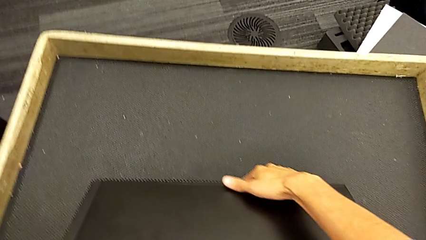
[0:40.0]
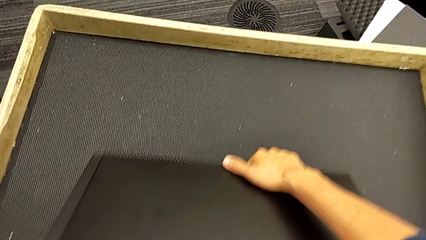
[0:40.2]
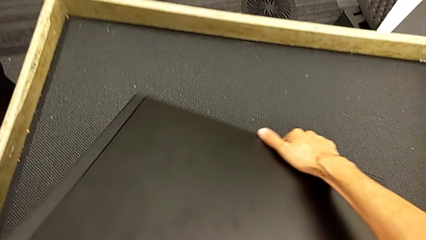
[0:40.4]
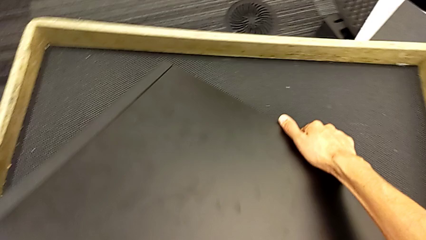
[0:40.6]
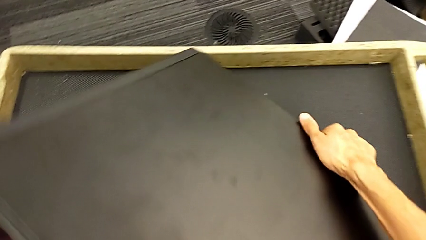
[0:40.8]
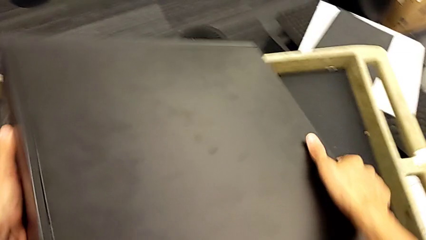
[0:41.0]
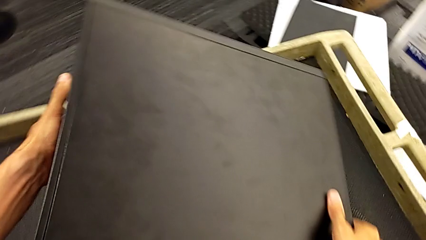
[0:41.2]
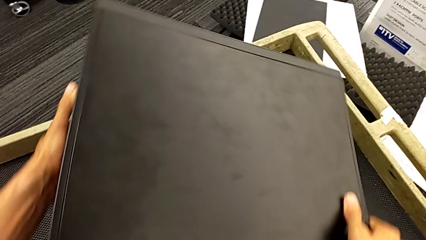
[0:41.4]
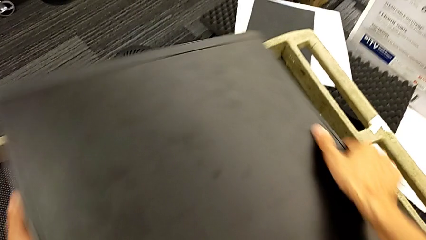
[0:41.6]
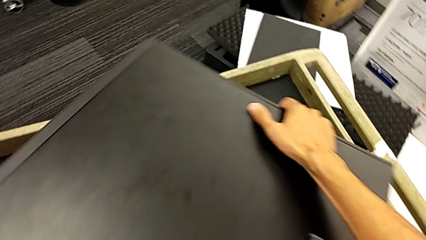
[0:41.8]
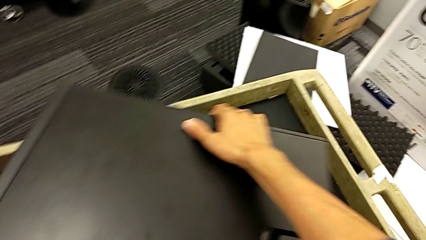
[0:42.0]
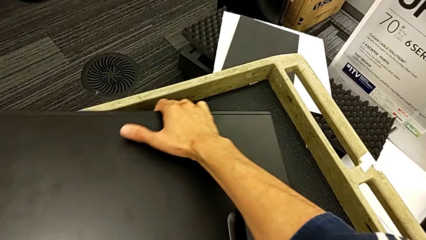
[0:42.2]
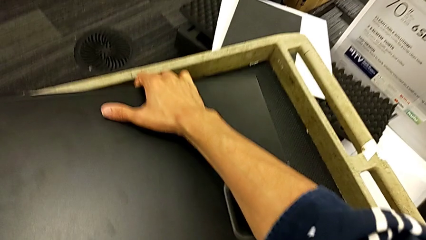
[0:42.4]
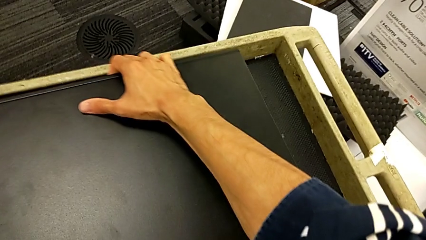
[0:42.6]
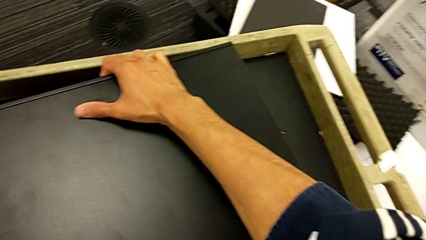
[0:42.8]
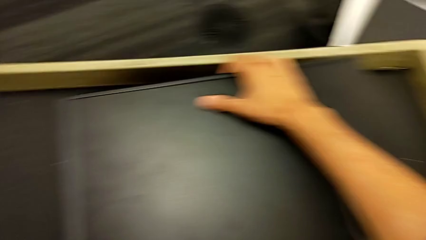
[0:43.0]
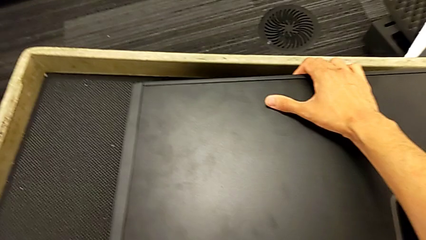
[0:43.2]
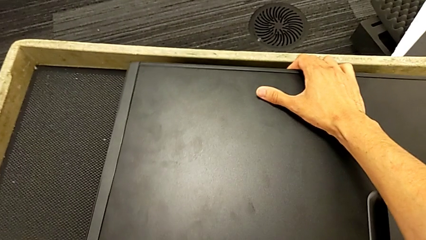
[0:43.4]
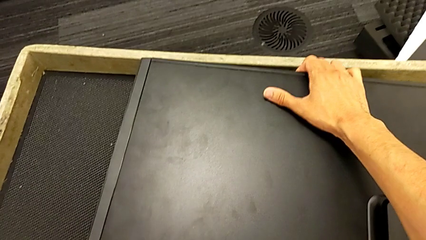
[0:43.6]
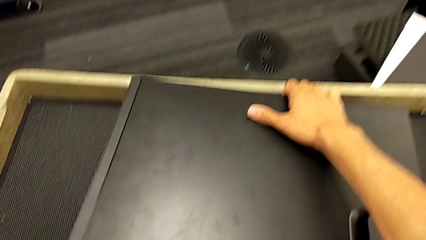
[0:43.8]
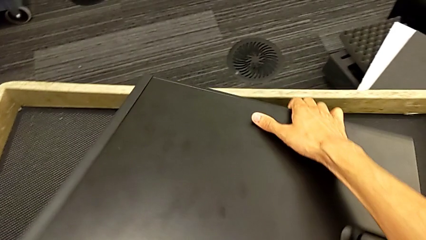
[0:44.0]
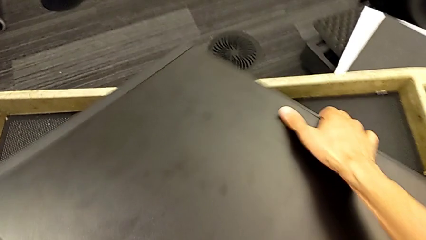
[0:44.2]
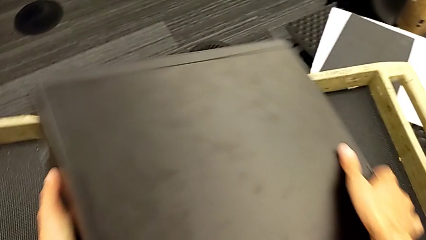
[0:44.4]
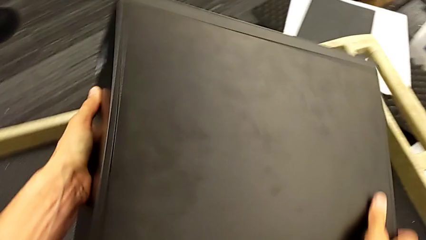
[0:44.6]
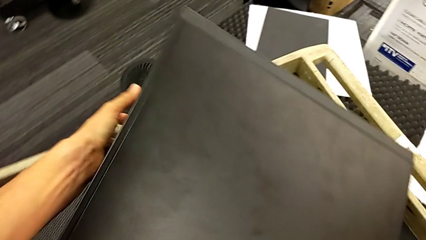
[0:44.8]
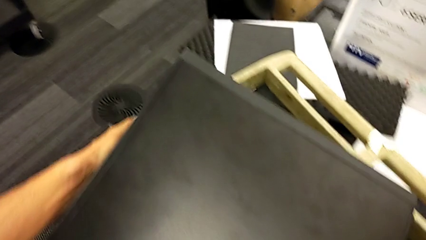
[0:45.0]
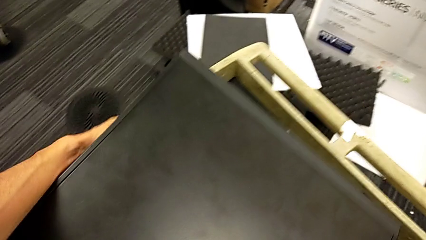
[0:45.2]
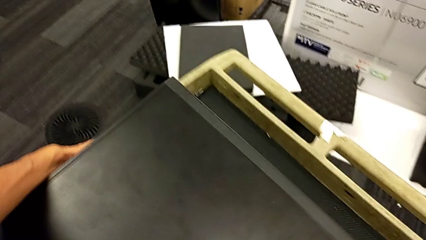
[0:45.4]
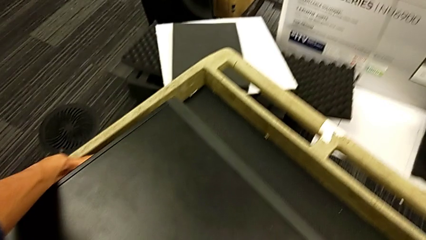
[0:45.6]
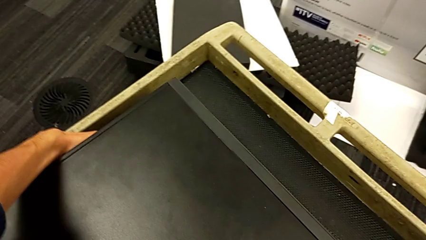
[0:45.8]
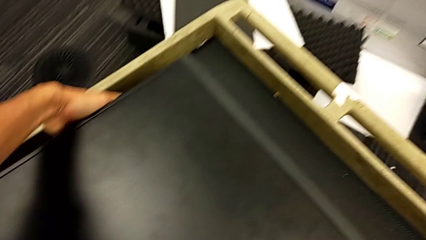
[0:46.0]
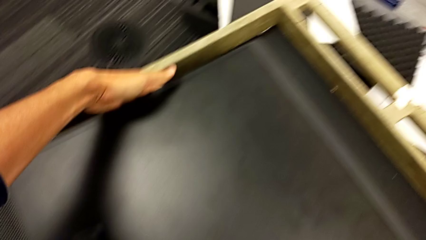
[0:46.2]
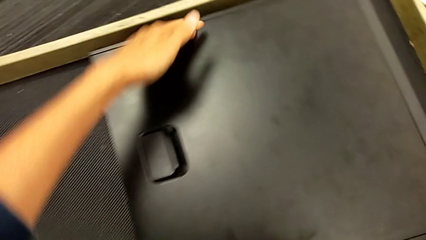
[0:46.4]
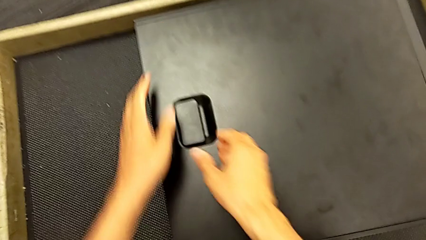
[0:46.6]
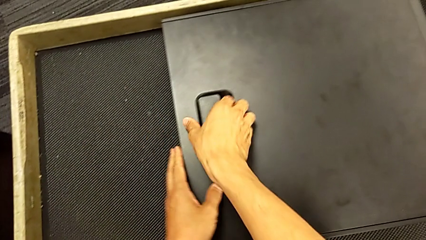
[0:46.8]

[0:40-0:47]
The camera wearer is putting the computer tower on the table. They keep turning the computer tower.

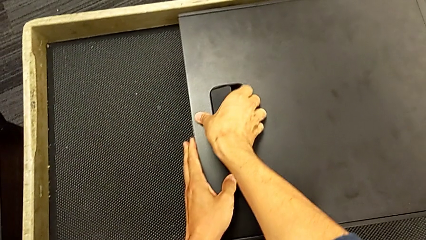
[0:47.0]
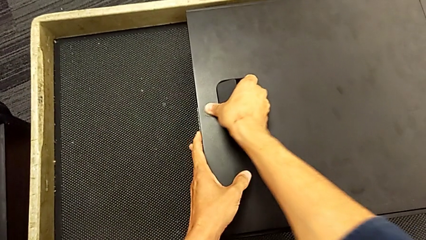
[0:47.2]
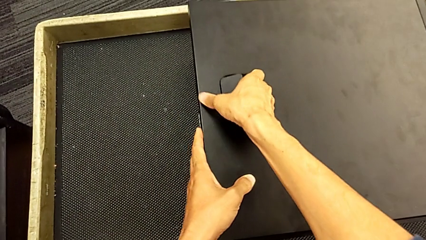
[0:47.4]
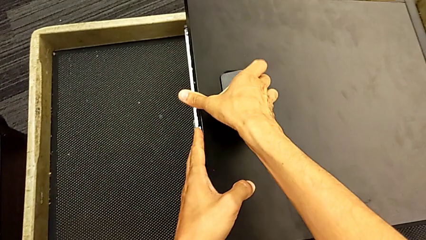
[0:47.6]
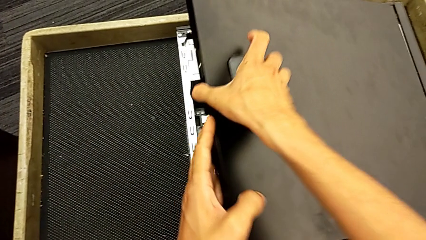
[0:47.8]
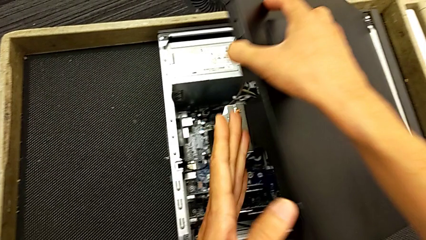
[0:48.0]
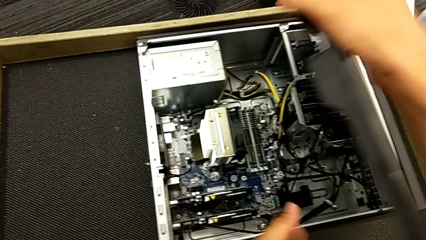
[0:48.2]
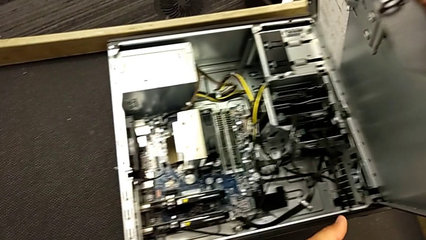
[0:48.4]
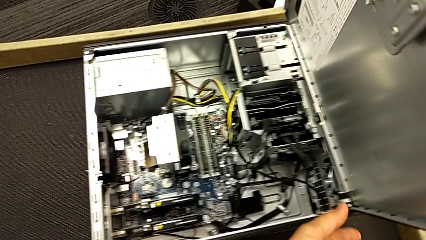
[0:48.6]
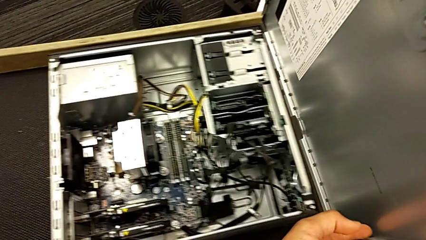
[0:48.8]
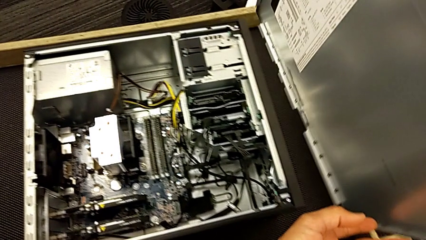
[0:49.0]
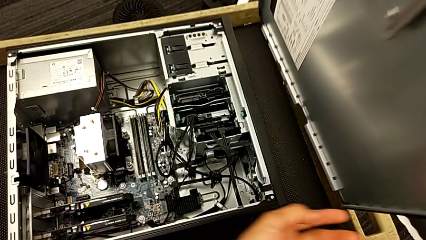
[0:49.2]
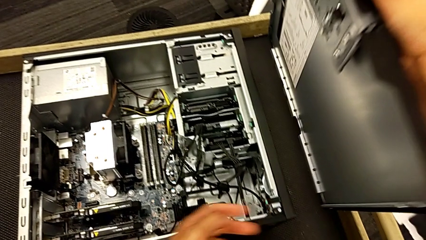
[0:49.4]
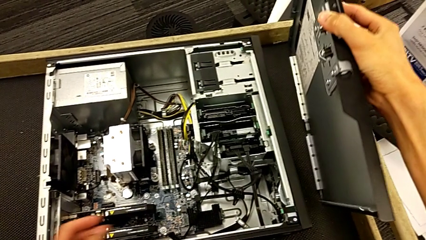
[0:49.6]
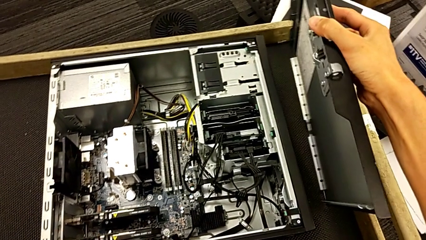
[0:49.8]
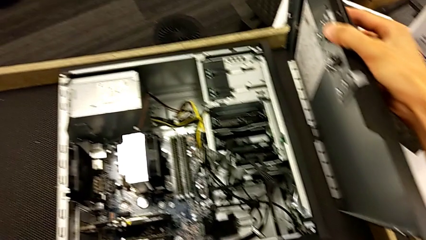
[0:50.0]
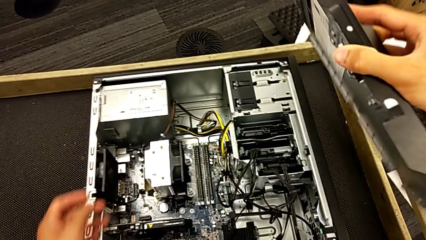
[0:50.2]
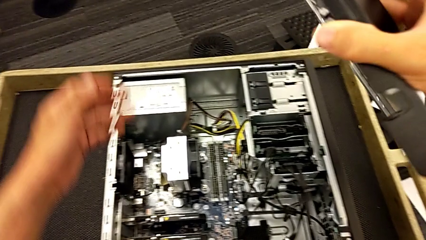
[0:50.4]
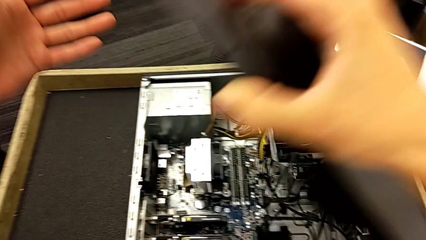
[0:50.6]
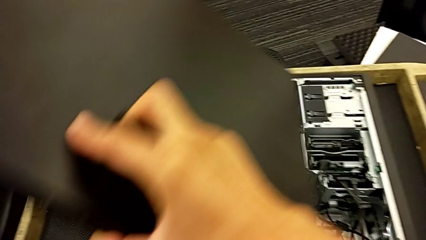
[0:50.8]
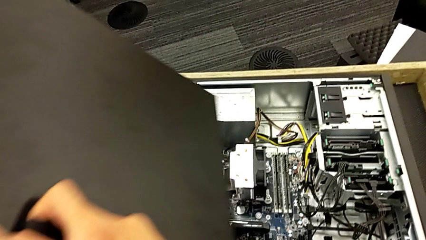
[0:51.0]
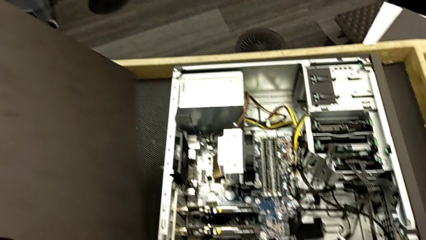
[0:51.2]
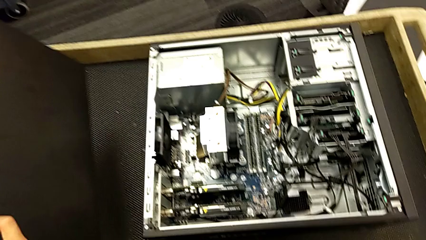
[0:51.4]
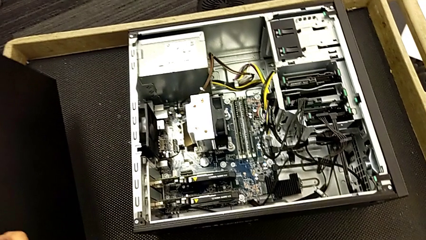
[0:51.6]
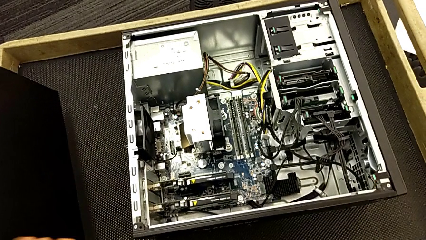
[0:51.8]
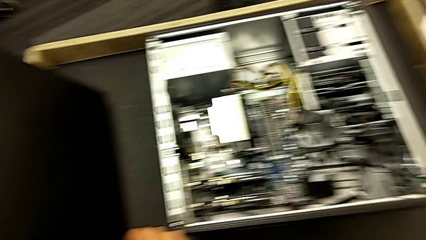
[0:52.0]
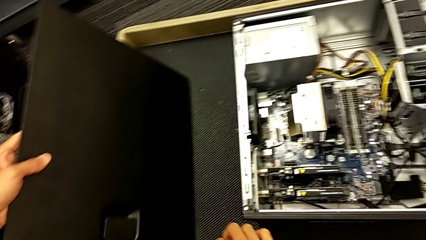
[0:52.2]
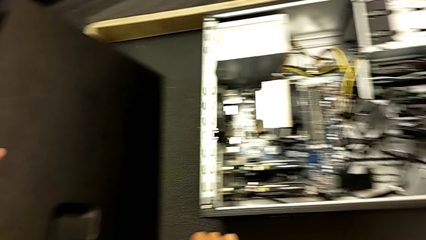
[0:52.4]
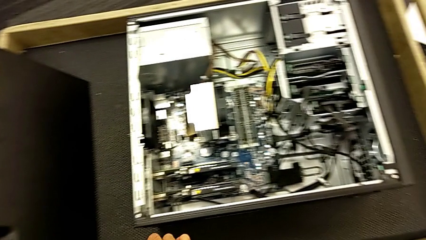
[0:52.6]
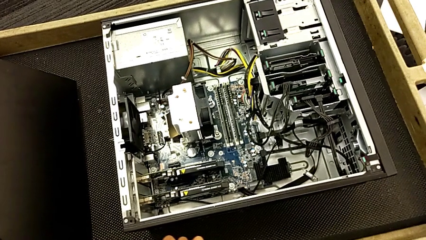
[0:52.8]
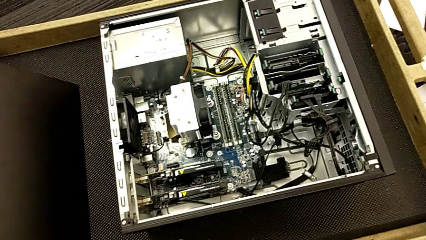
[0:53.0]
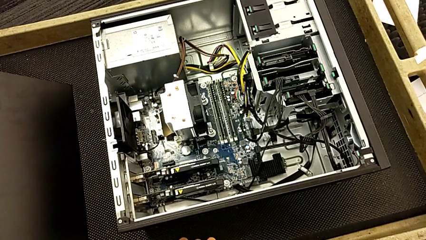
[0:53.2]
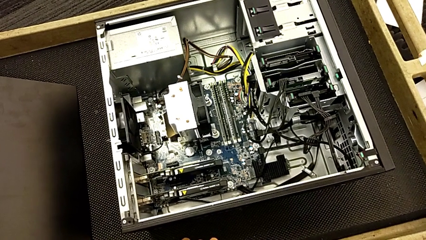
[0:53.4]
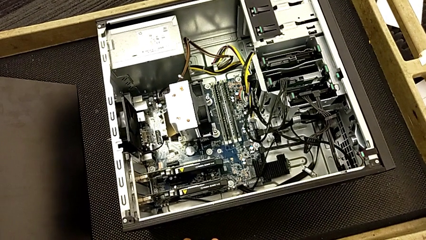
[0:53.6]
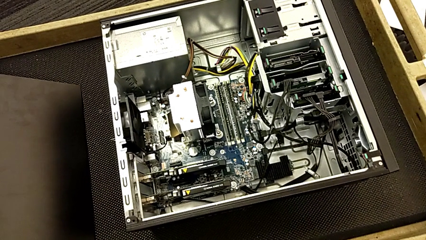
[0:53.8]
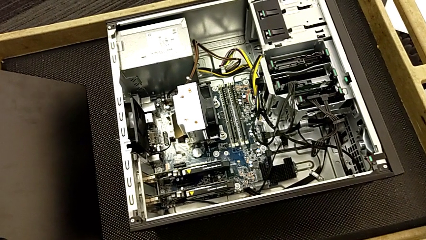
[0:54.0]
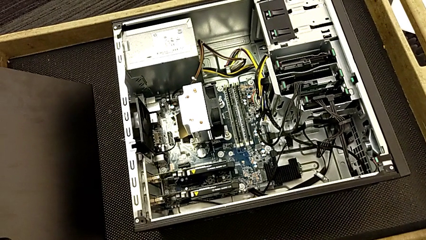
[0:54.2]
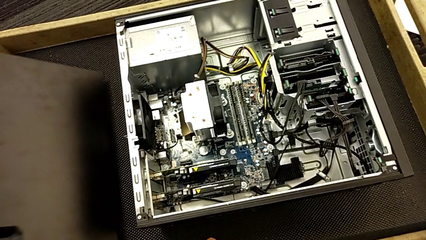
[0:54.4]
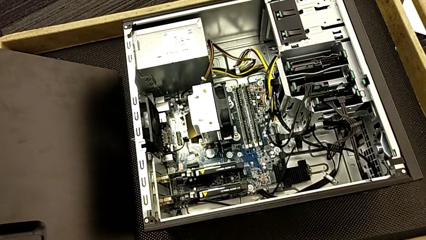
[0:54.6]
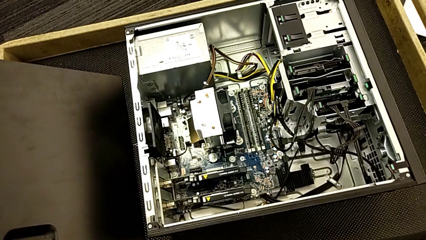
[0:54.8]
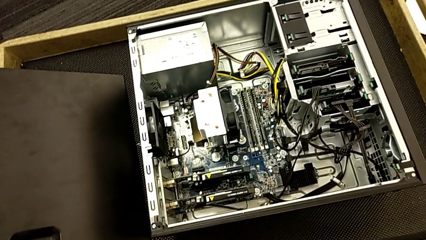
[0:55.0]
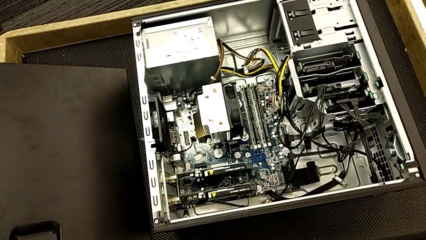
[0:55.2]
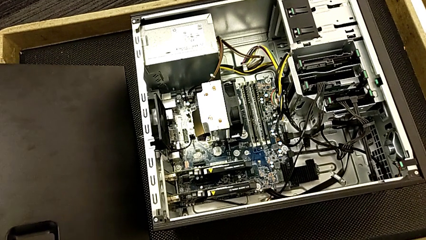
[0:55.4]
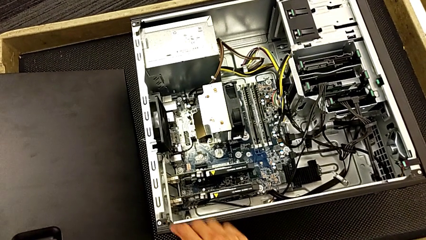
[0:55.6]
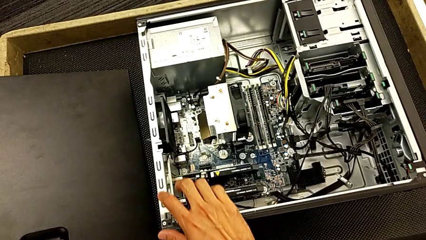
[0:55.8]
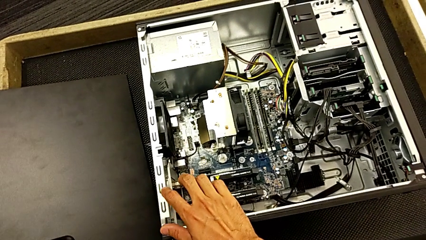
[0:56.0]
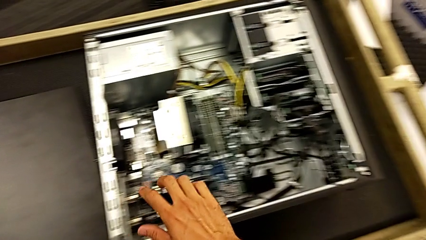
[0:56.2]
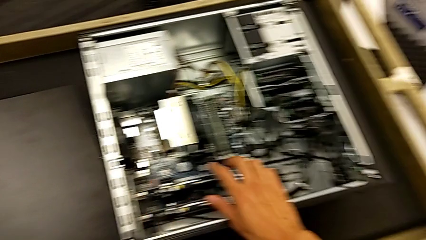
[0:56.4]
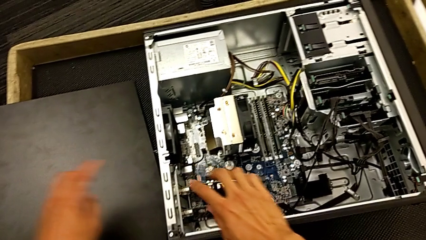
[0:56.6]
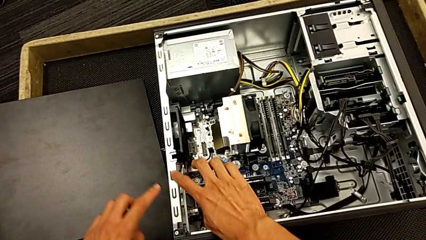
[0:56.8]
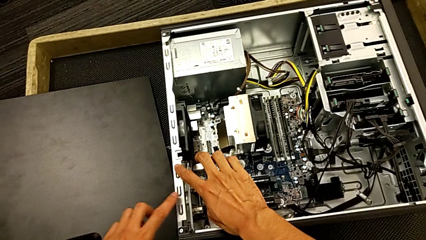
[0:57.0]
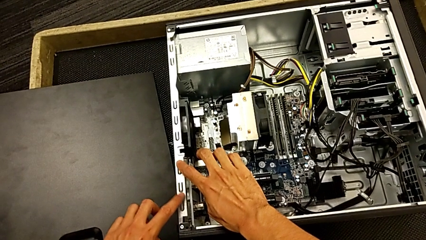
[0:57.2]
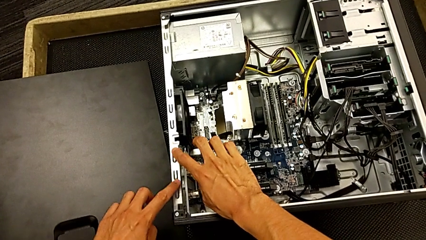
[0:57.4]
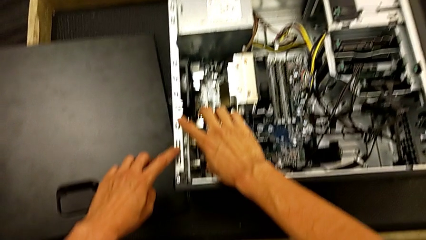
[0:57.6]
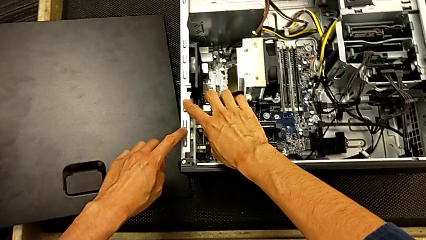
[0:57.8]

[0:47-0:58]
The camera wearer is inspecting the computer tower. They withdraw the cover, place it and begin to touch the computer tower.
